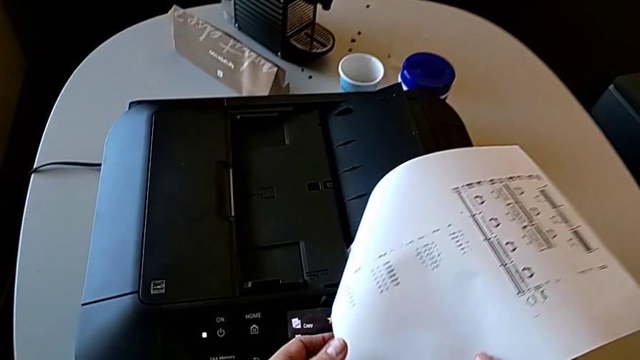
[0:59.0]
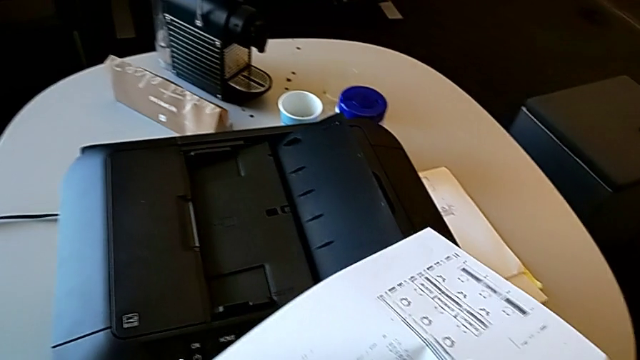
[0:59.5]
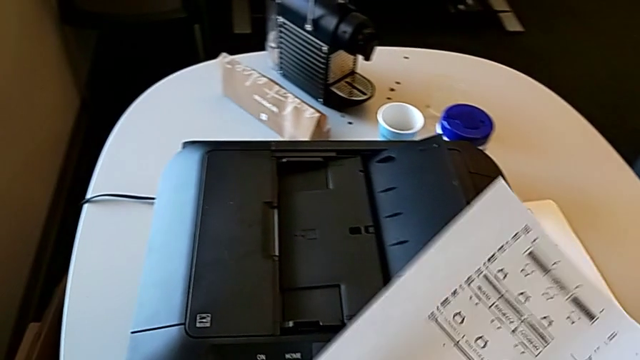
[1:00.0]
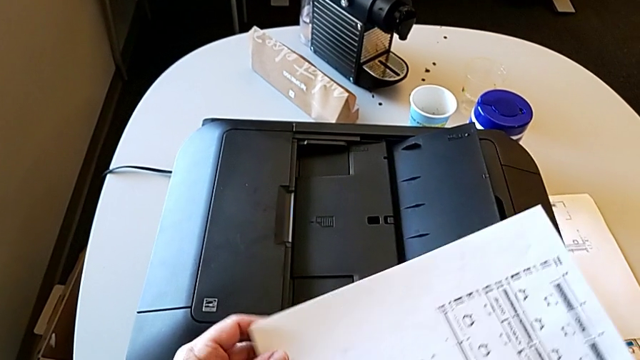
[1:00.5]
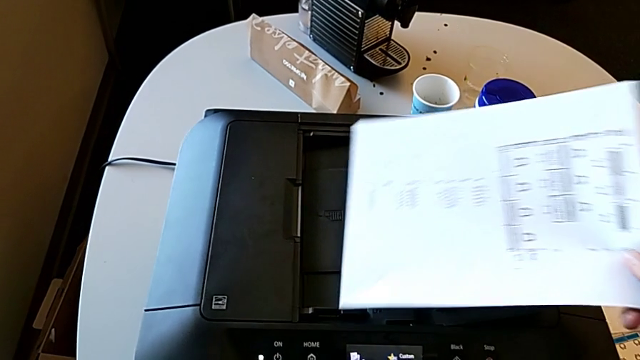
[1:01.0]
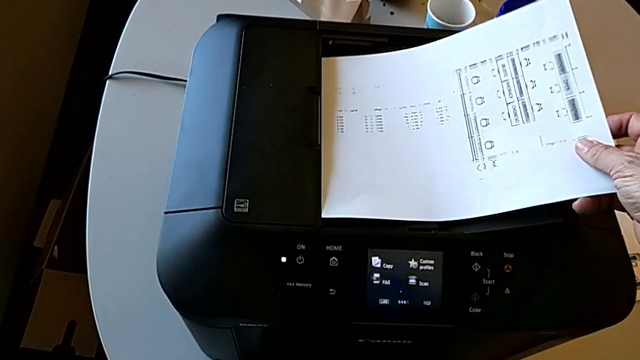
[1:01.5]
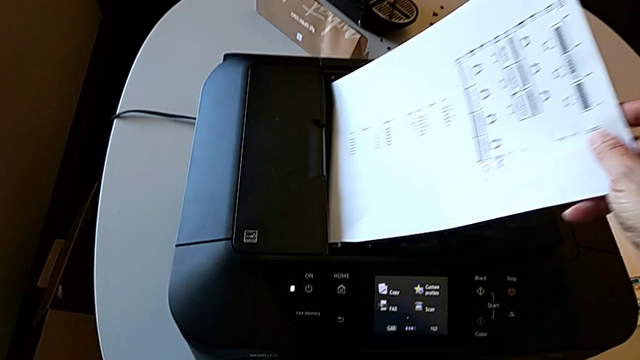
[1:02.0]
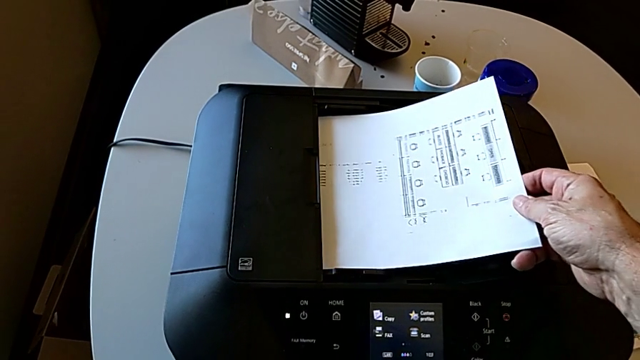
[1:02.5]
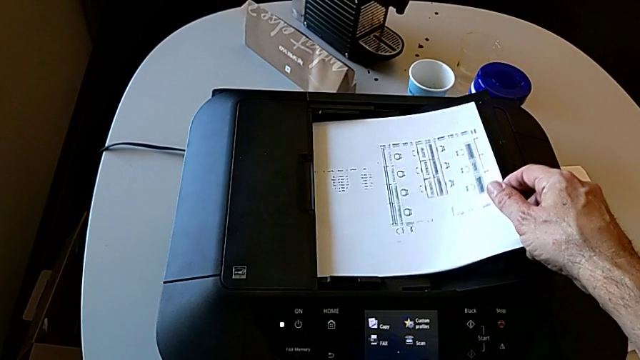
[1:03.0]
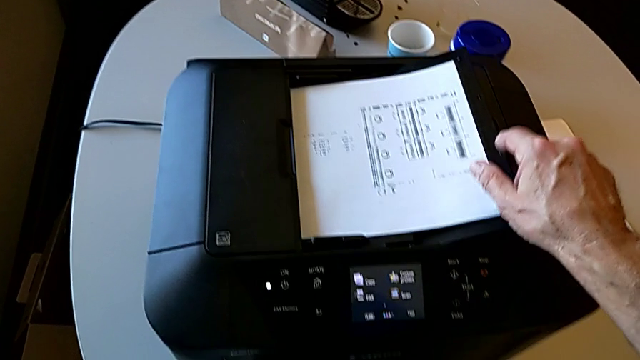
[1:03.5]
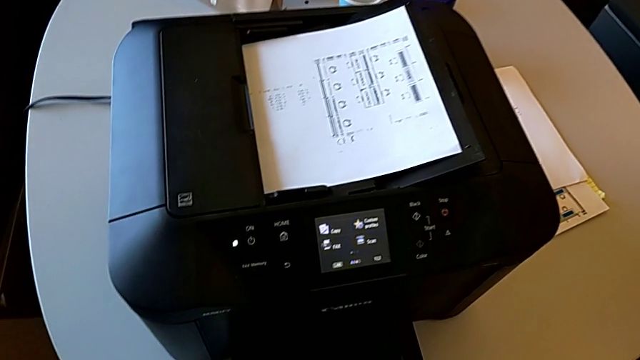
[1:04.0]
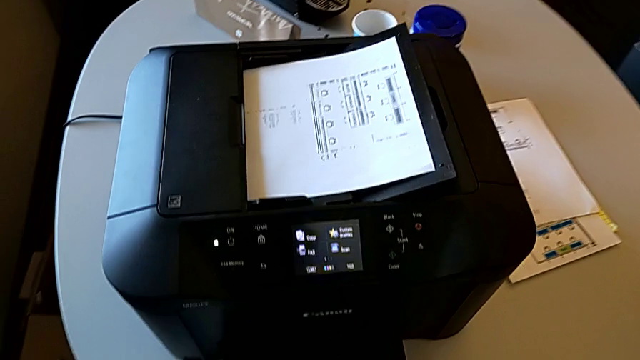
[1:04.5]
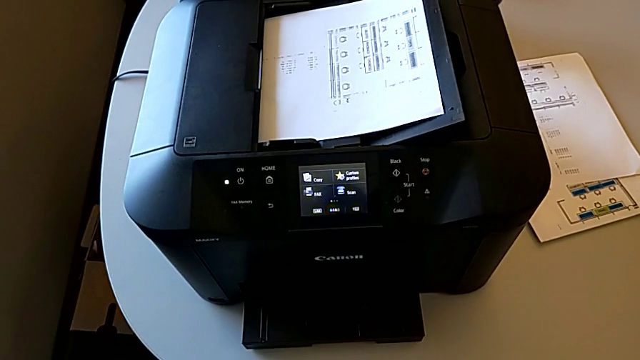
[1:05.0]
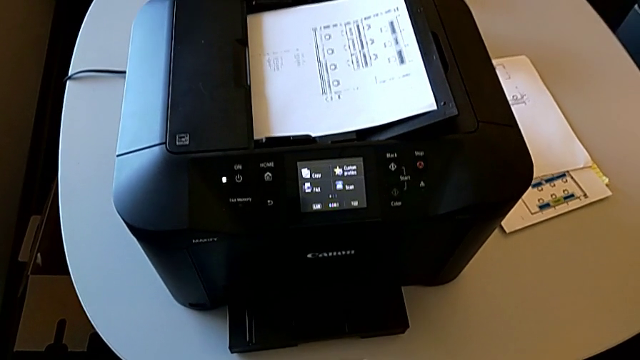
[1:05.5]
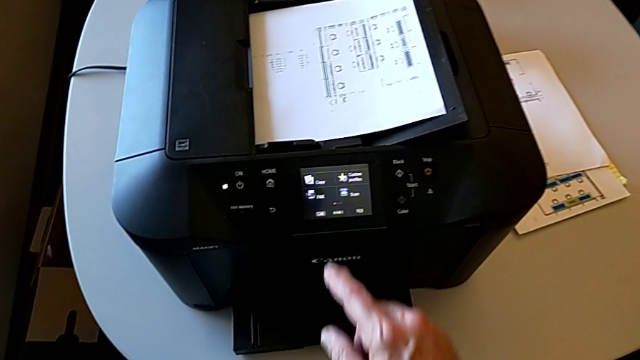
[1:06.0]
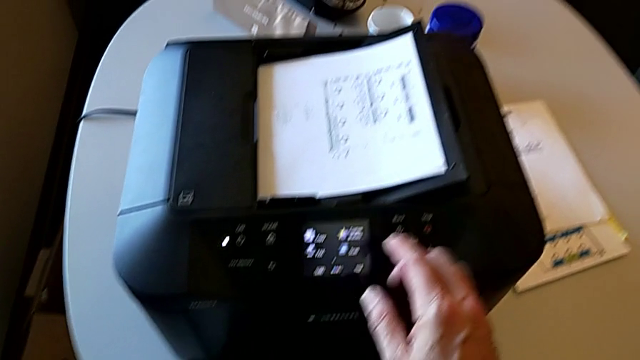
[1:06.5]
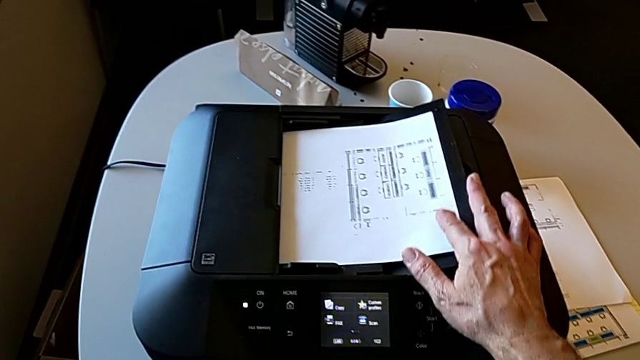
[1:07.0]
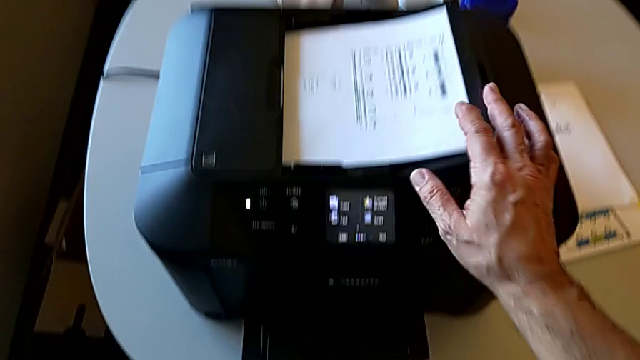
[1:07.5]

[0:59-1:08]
The camera wearer is putting the paper sheet on the printer. They place the top paper stack and align the paper stack.

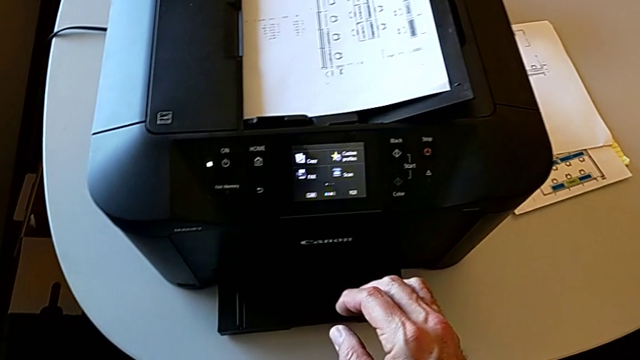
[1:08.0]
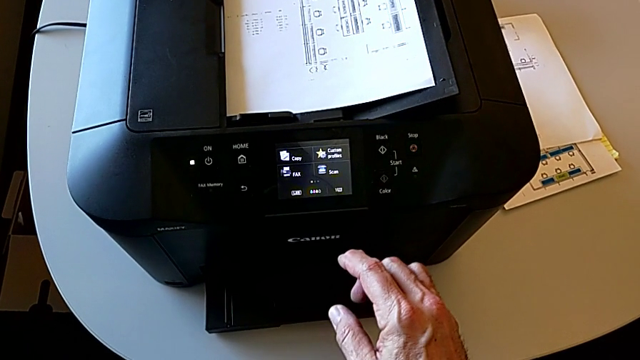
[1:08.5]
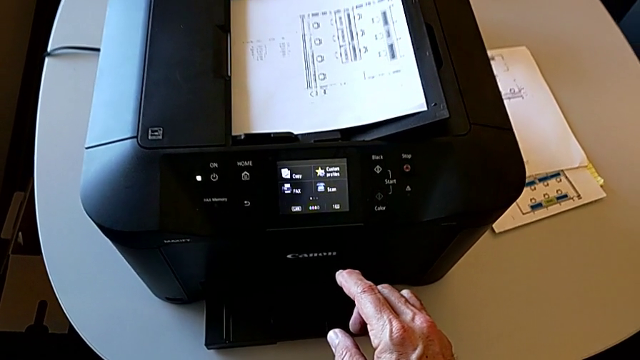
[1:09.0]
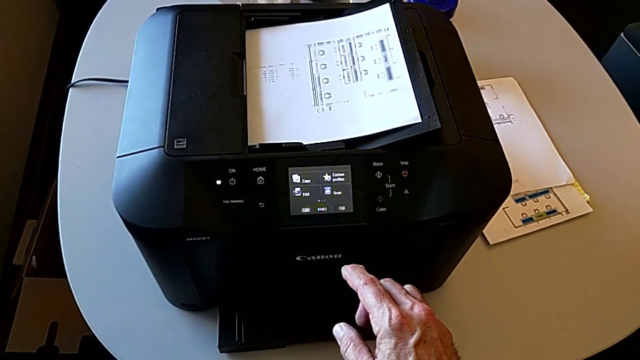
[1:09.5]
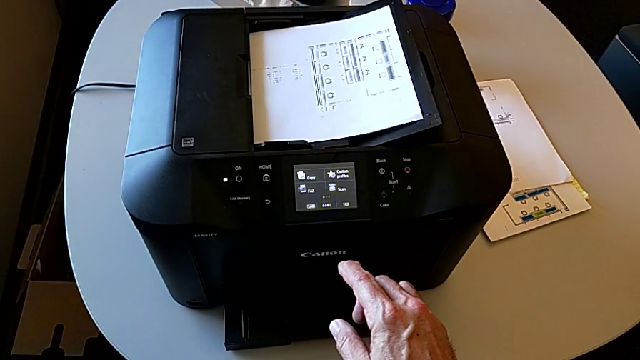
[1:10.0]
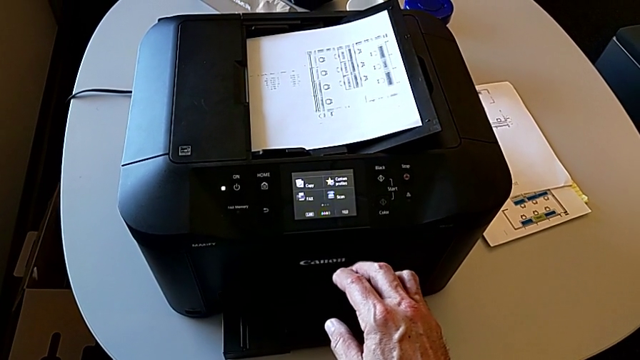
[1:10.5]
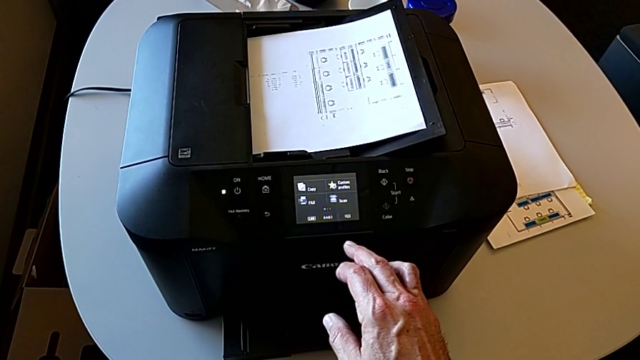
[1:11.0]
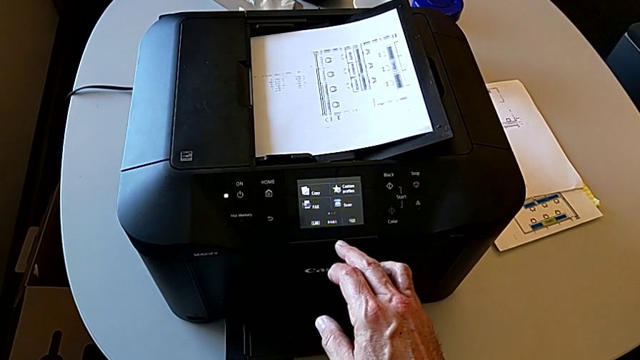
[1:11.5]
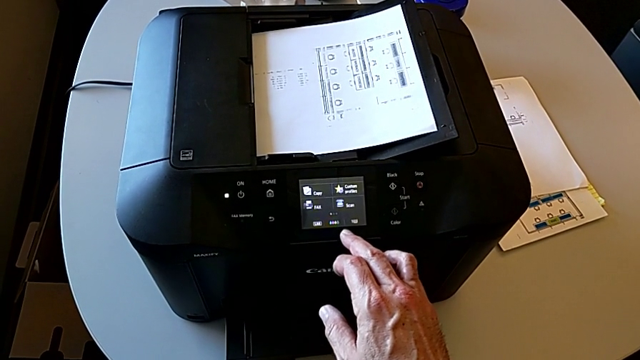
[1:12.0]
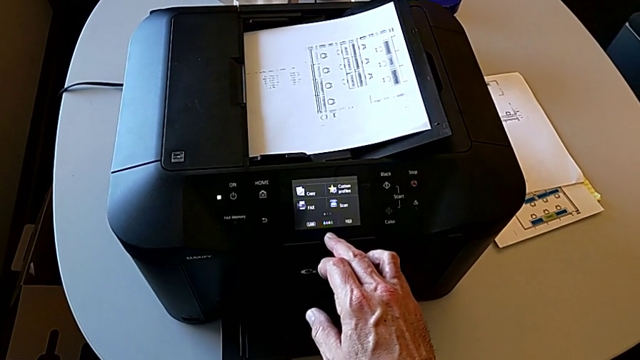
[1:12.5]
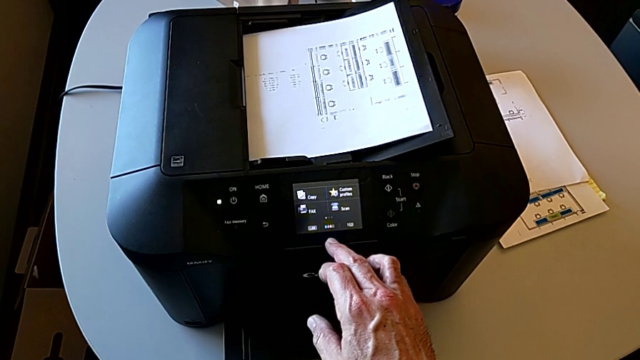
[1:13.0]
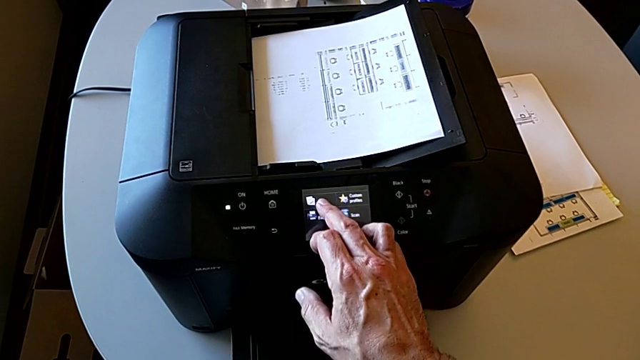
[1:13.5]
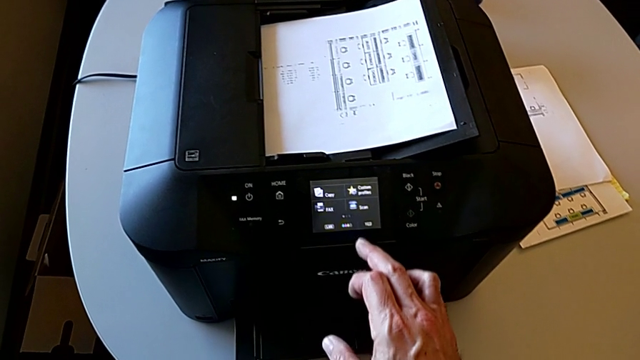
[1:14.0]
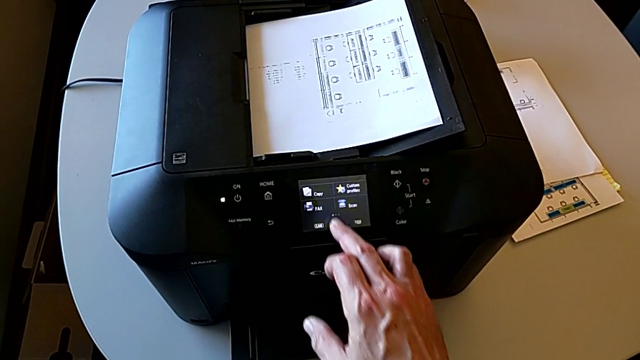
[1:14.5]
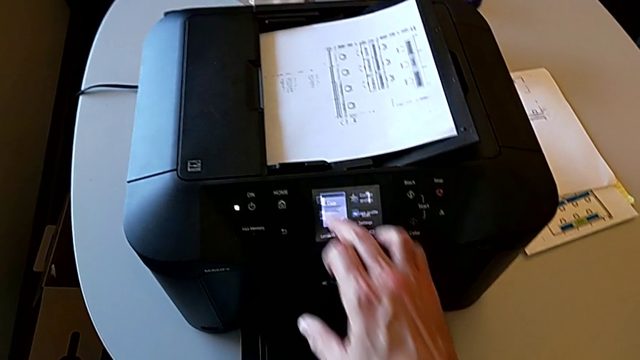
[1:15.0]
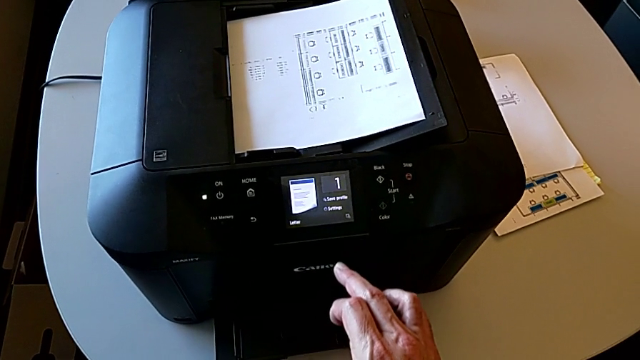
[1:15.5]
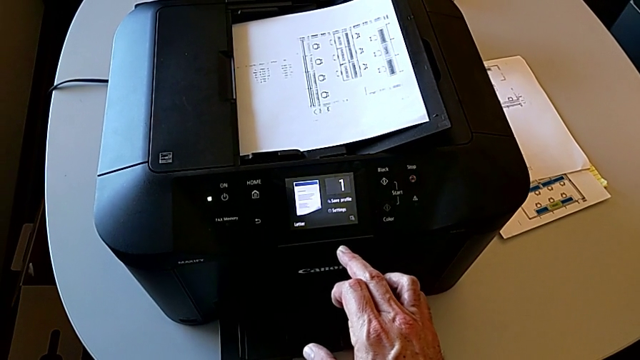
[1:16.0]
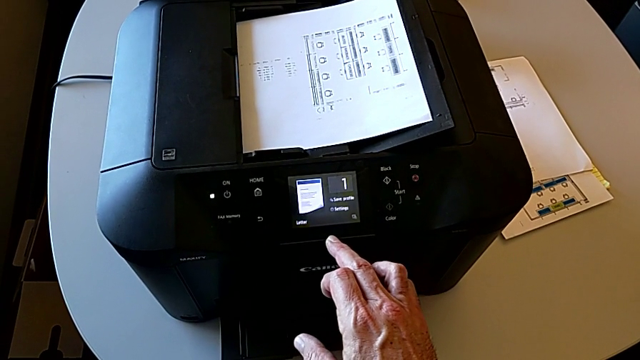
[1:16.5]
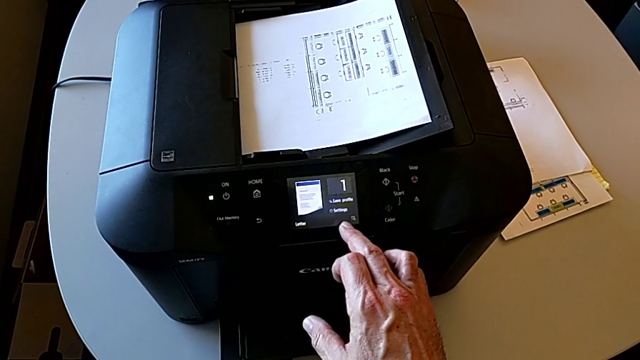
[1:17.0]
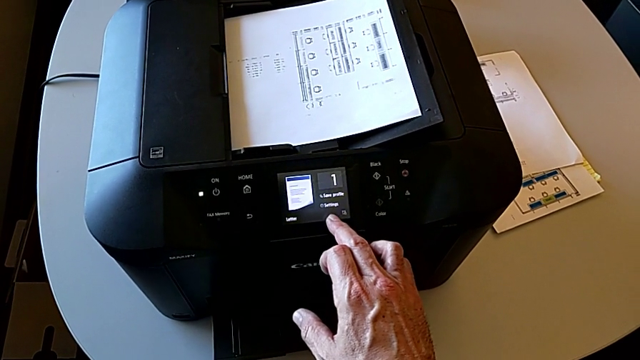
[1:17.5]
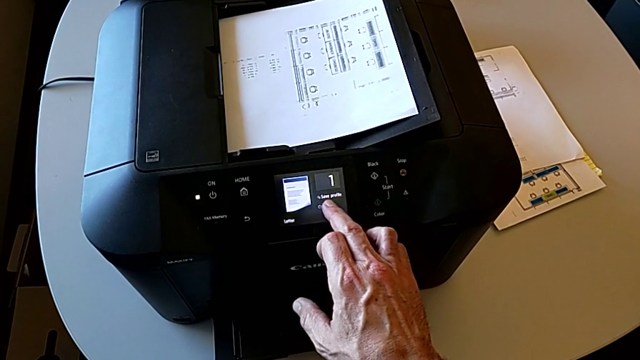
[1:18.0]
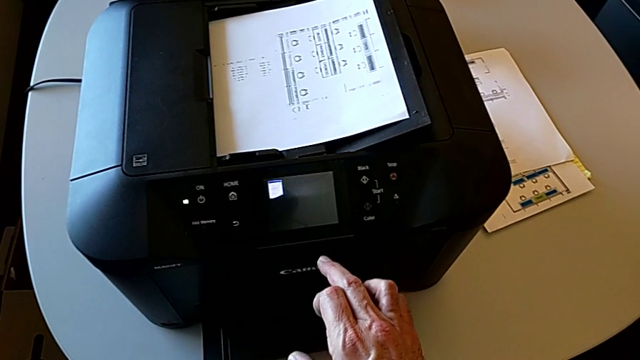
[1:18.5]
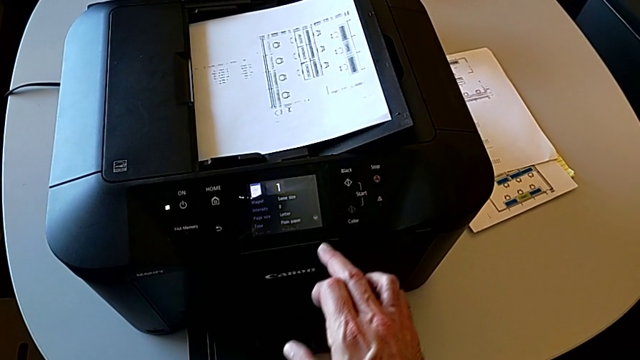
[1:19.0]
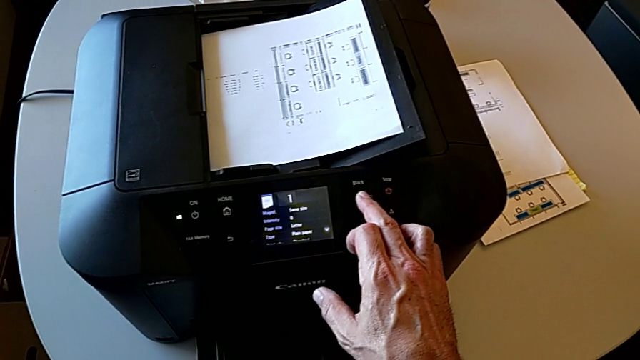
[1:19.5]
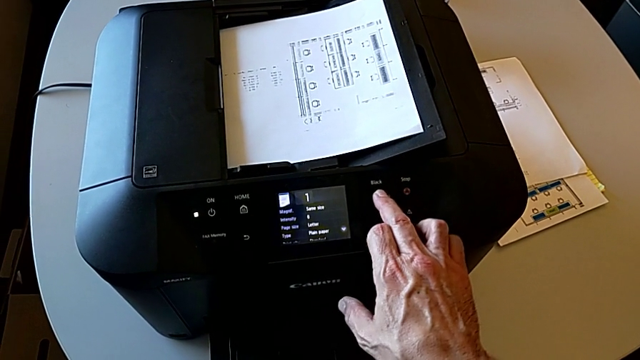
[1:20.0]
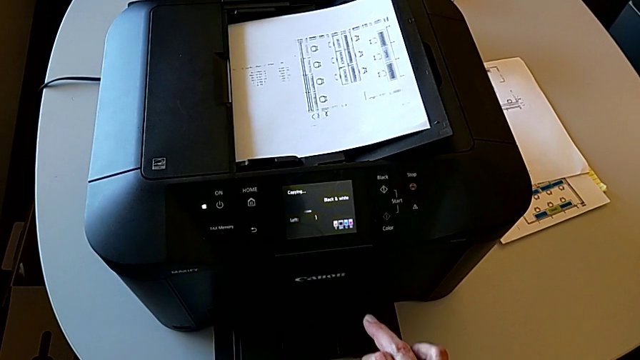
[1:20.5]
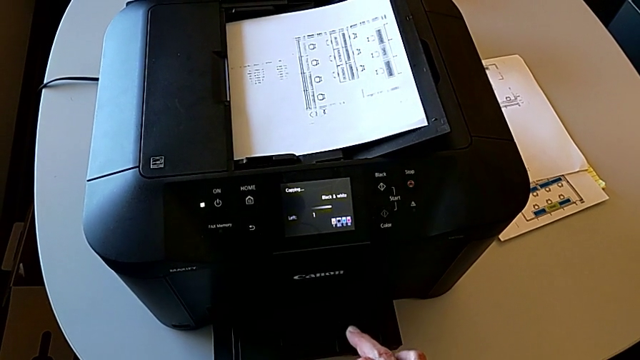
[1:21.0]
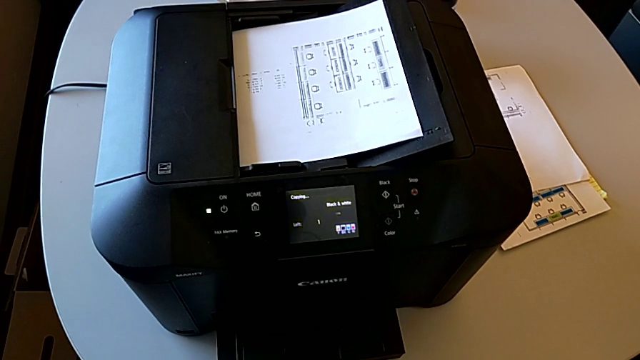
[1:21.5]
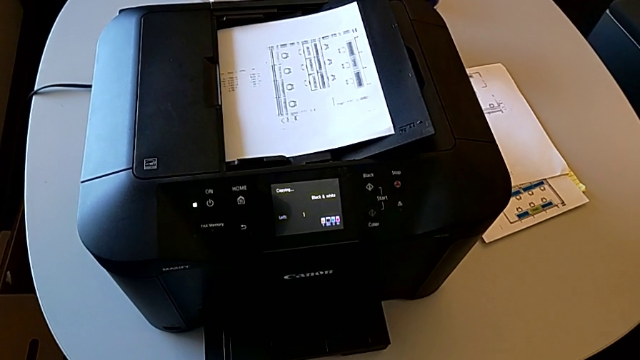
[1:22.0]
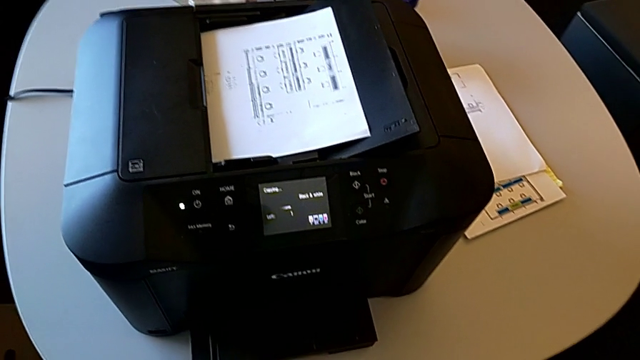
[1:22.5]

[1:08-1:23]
The camera wearer is copying. They press the copy, press the touch screen and press the black button.
